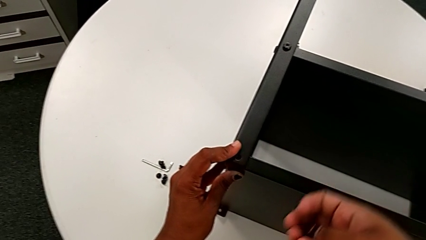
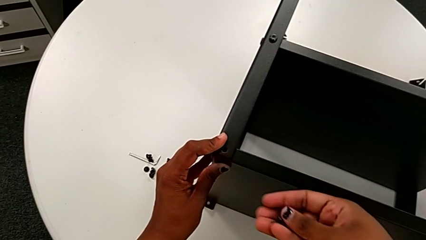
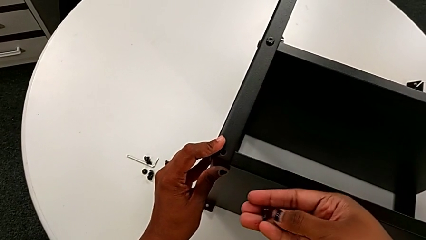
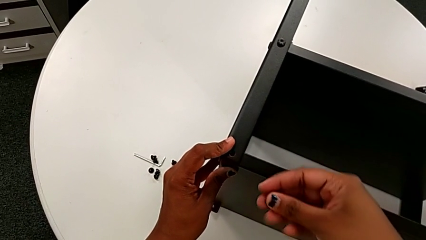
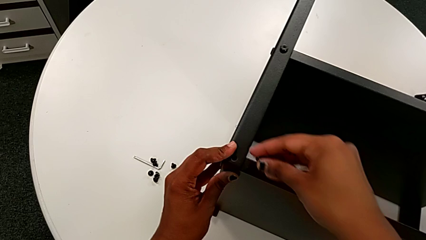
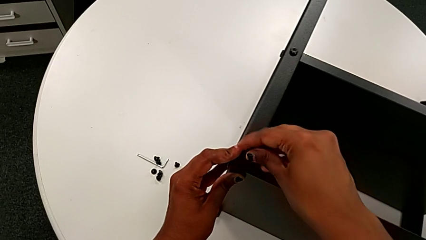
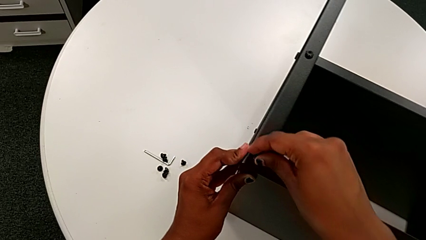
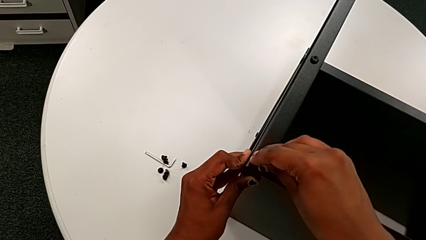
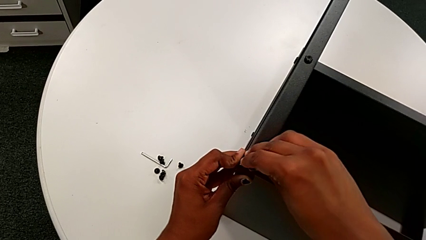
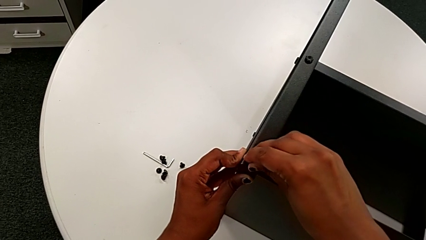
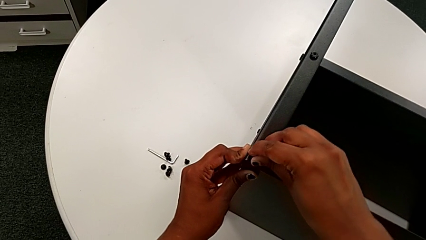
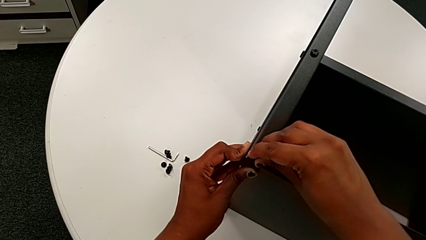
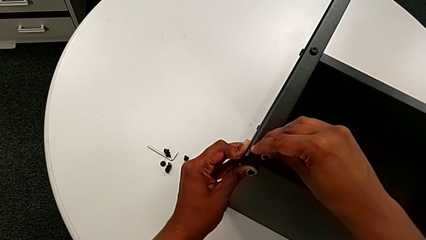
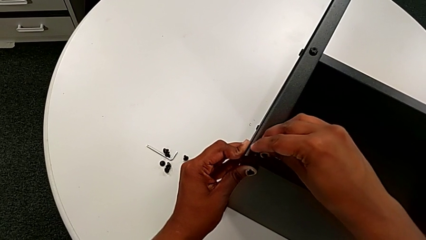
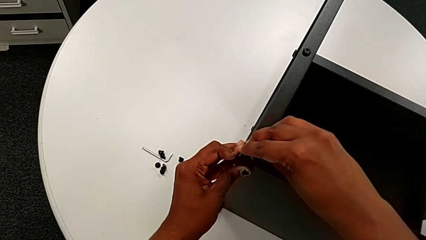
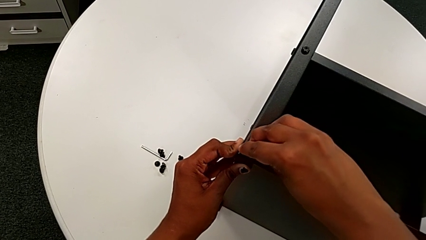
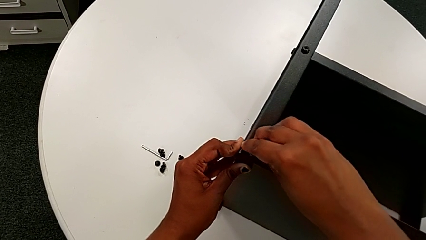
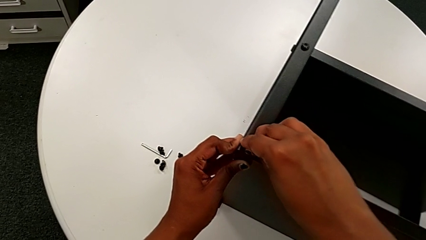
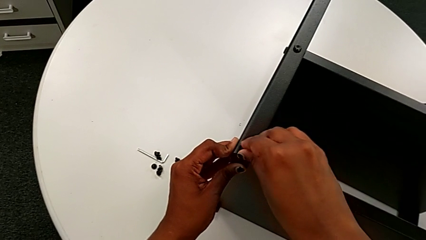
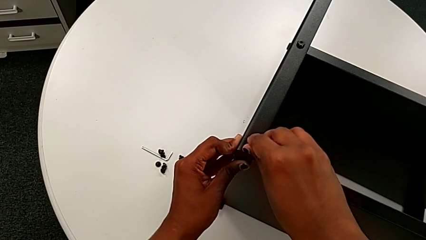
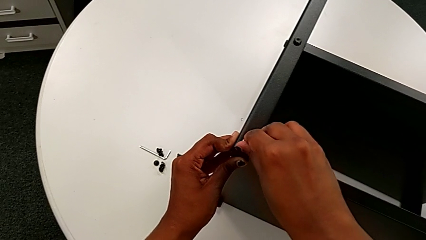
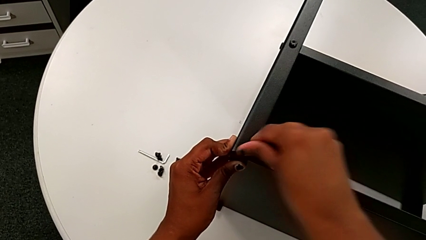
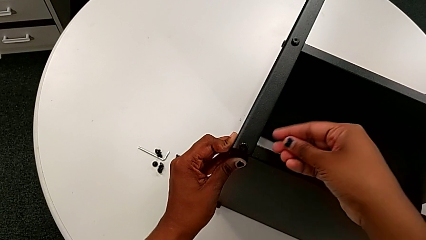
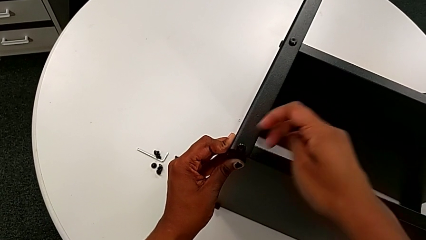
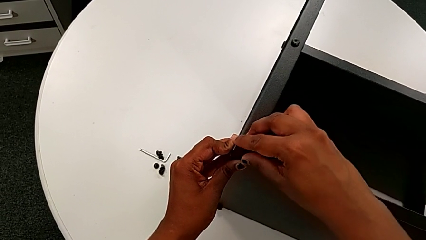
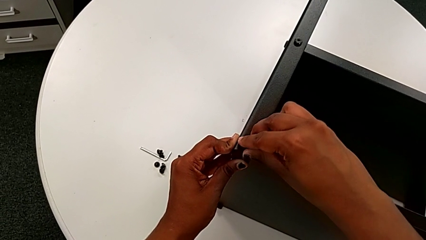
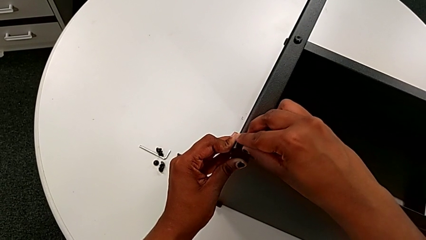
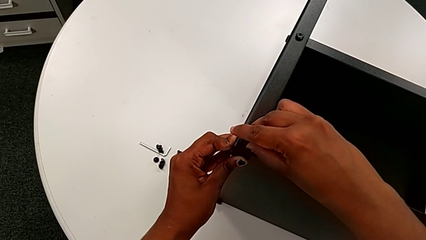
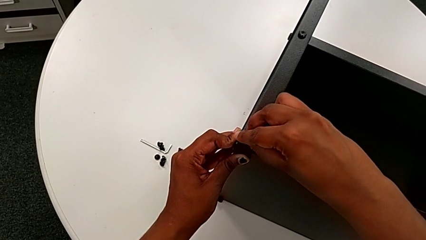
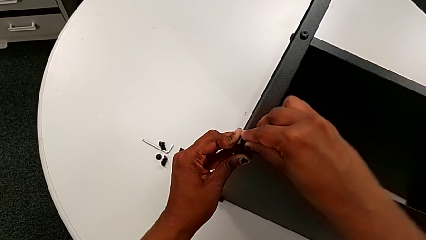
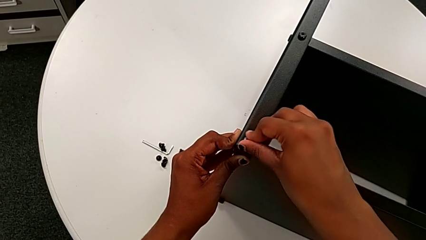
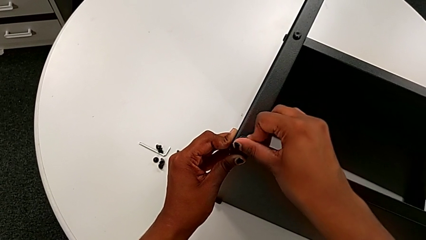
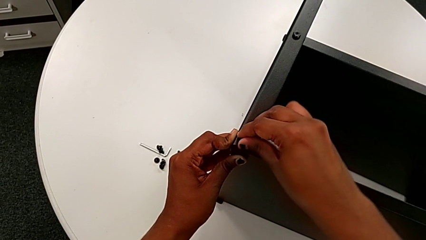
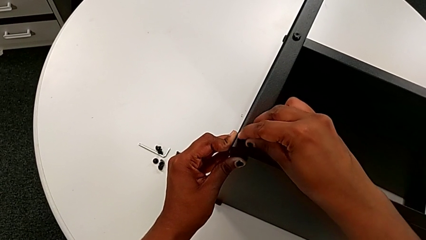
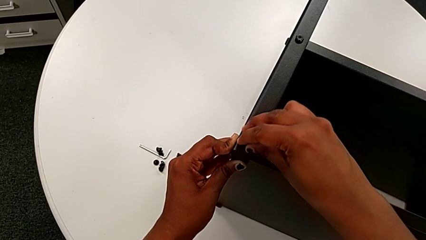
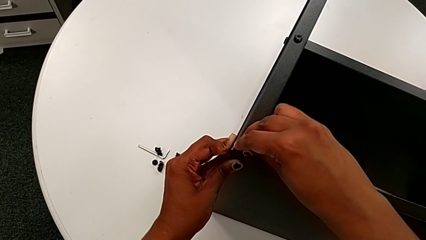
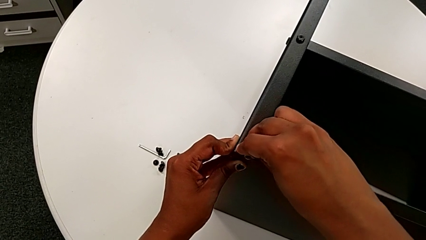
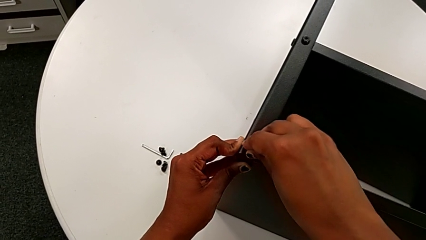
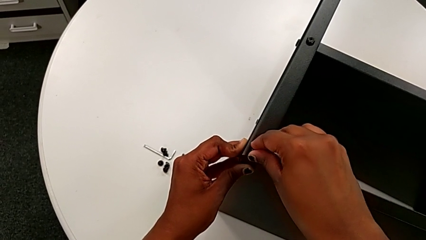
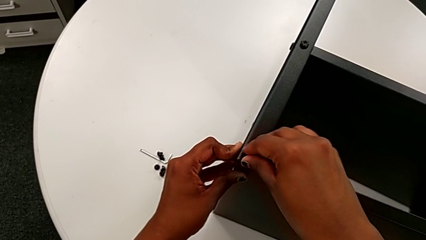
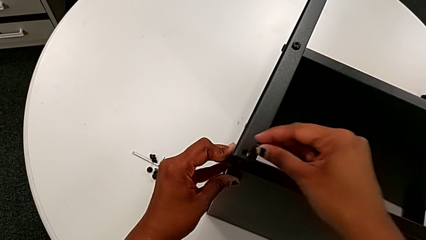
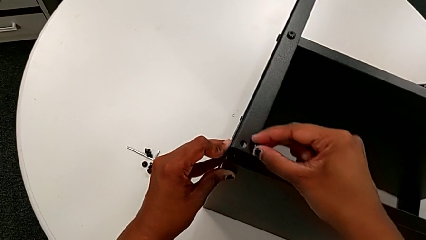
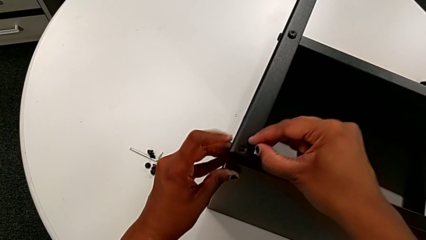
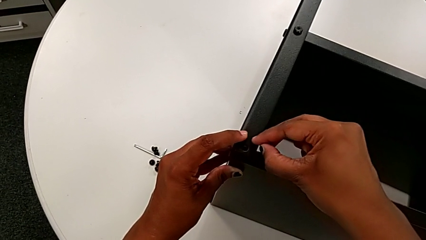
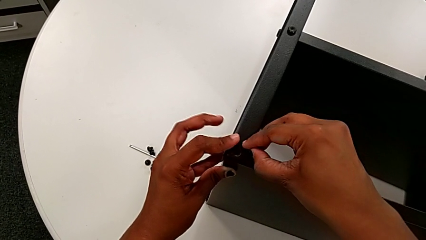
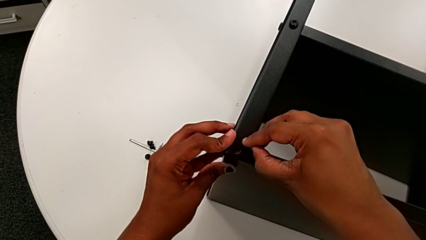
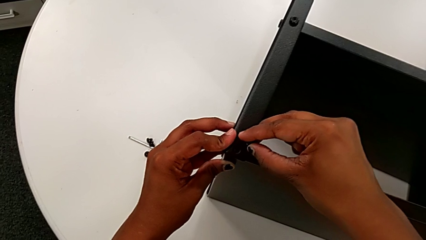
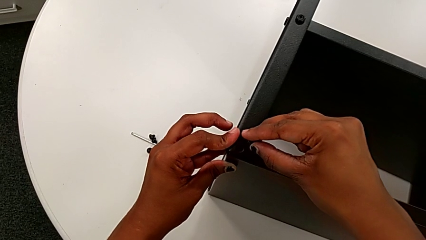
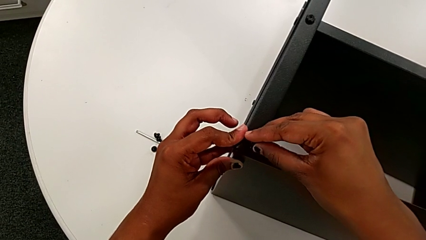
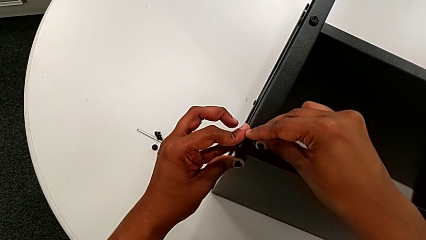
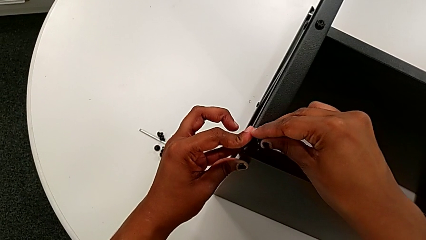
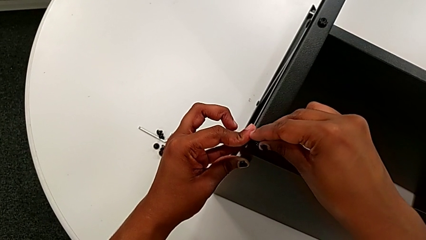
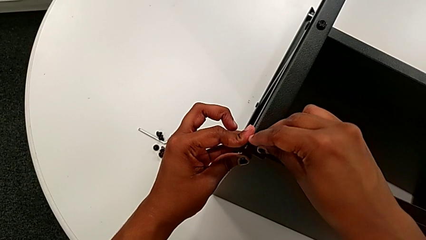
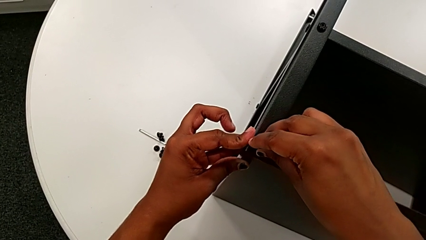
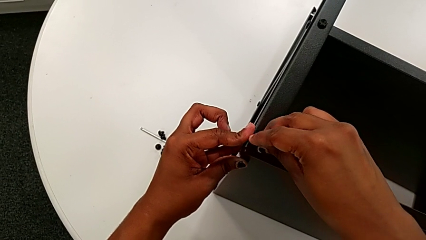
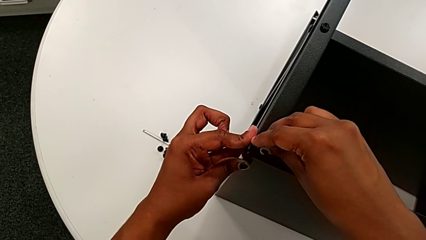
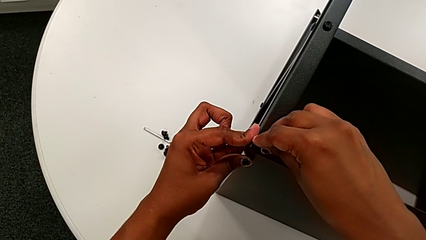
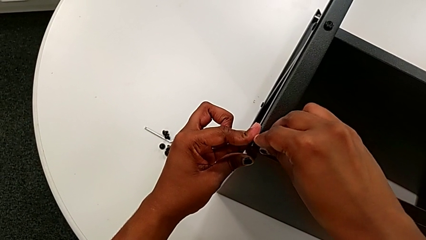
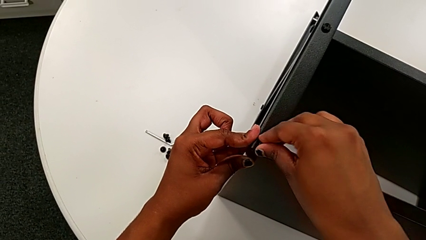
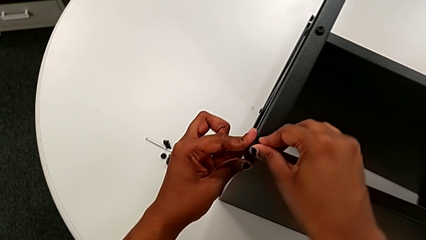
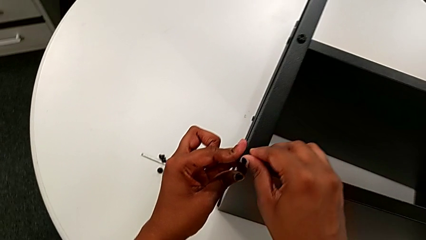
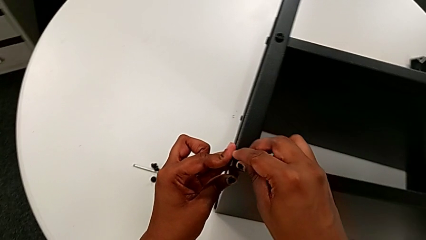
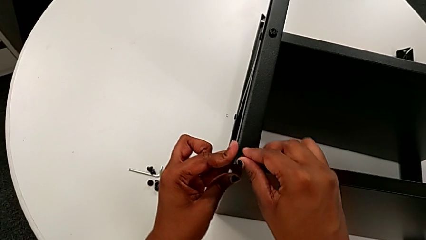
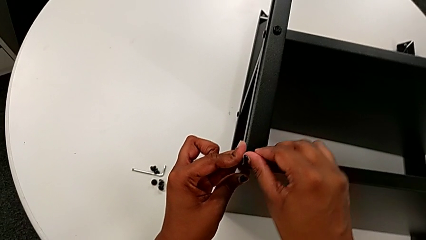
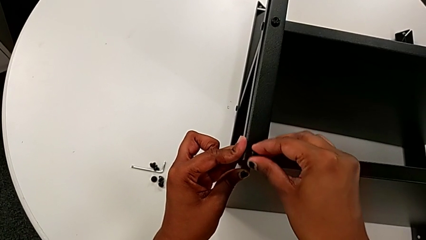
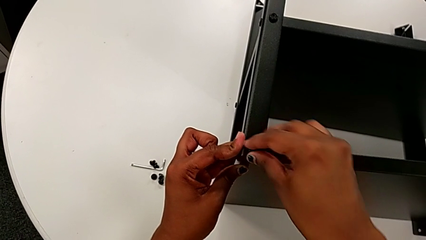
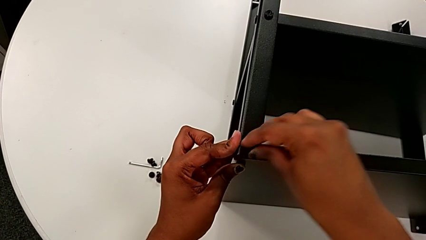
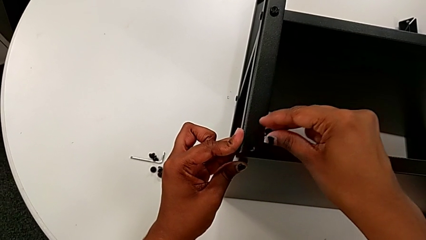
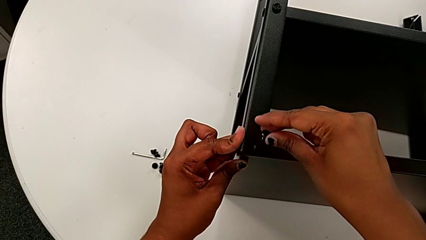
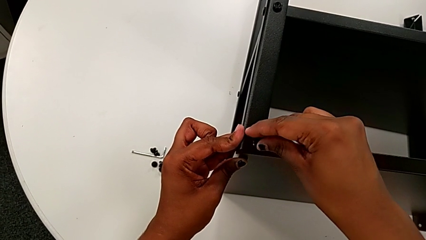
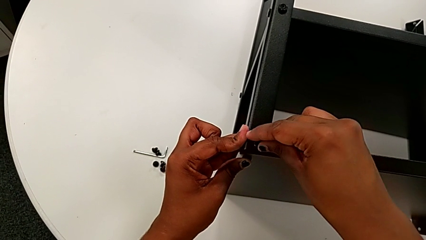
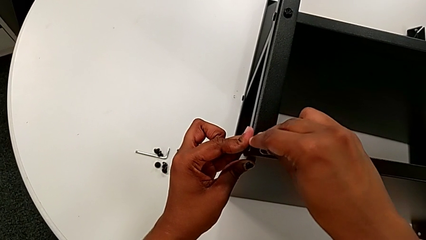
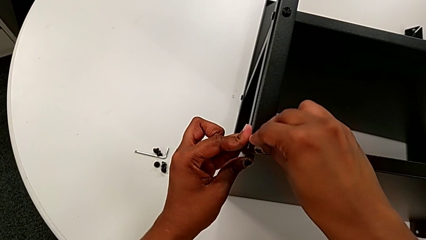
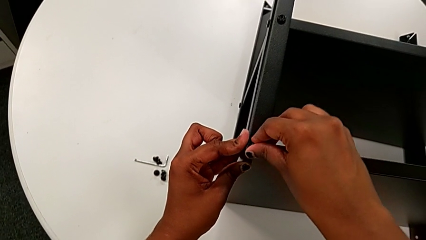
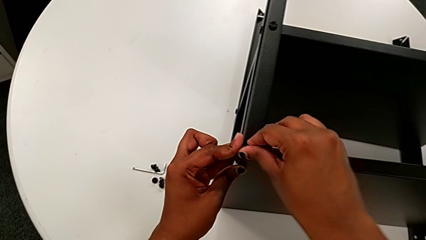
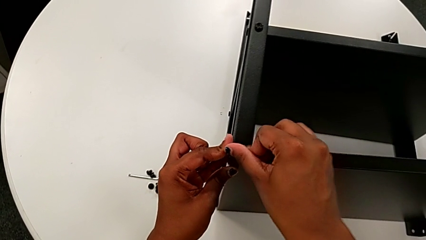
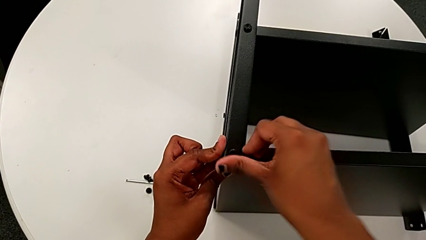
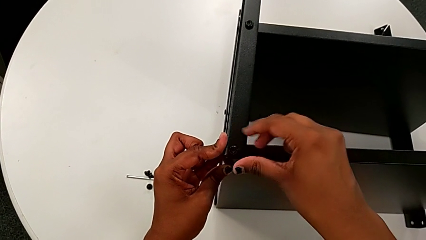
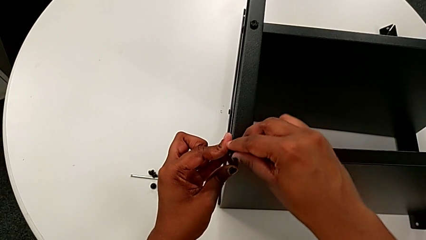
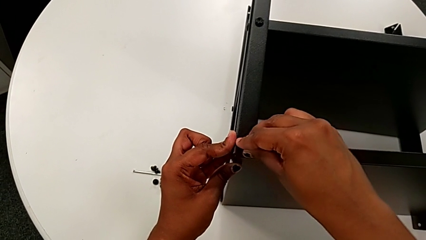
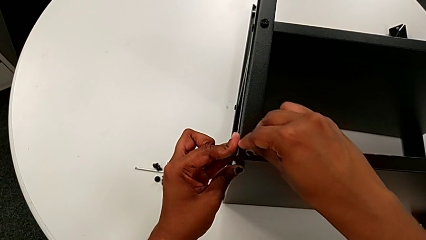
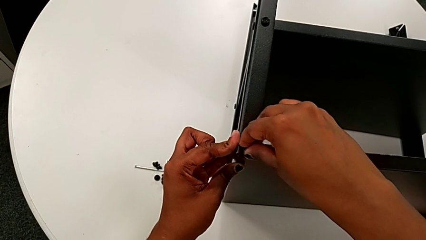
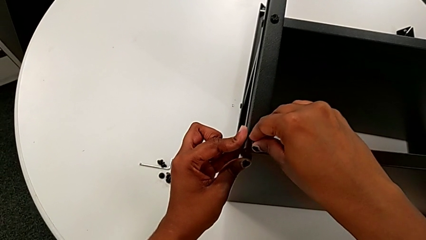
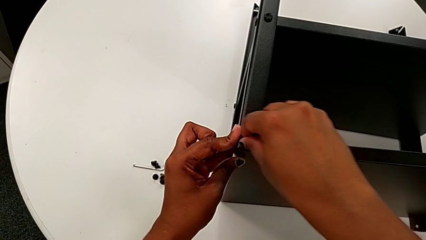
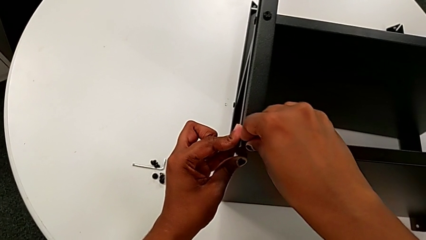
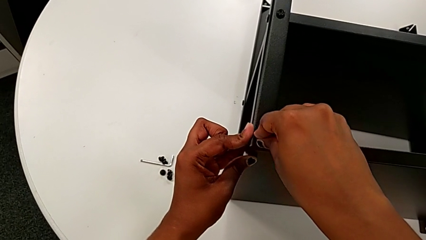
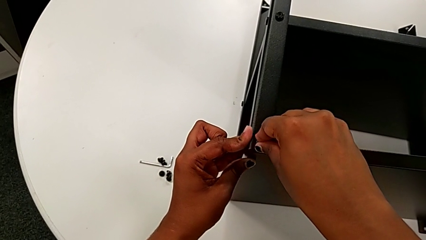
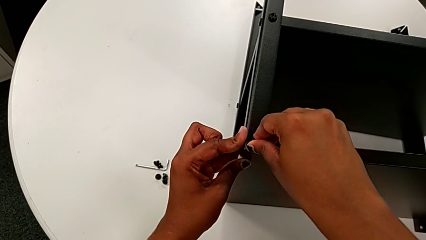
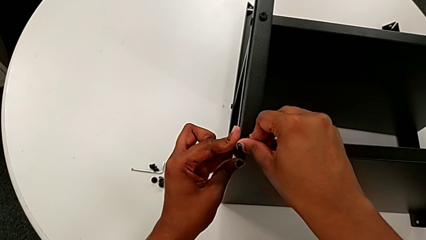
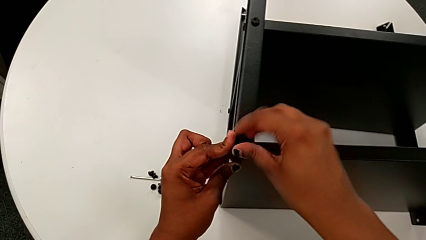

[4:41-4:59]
The camera wearer is assembling the upper tray. They approach the tray, insert the hex socket head, wrongly screw it without success, withdraw it, align the leg, insert the hex socket head and begin to screw it.
